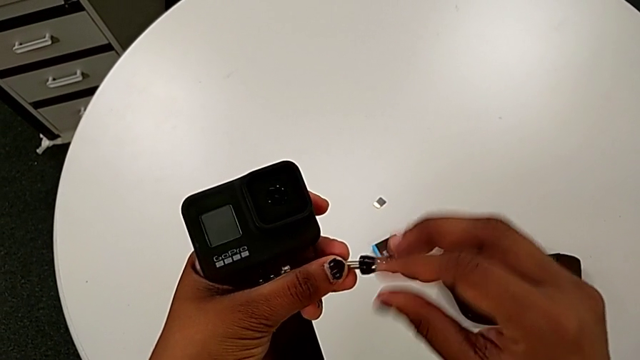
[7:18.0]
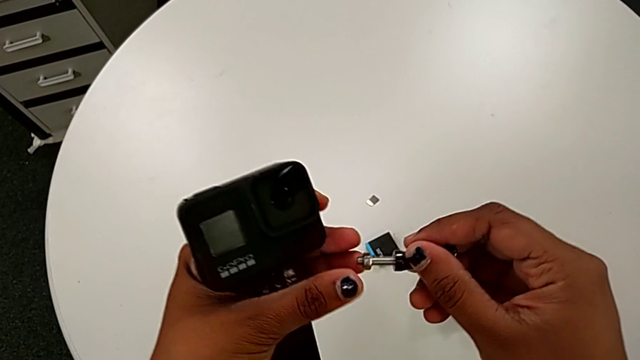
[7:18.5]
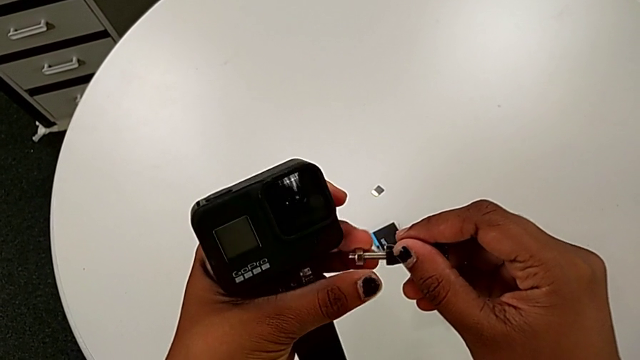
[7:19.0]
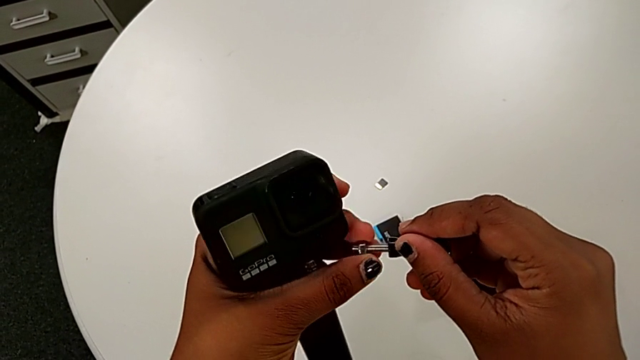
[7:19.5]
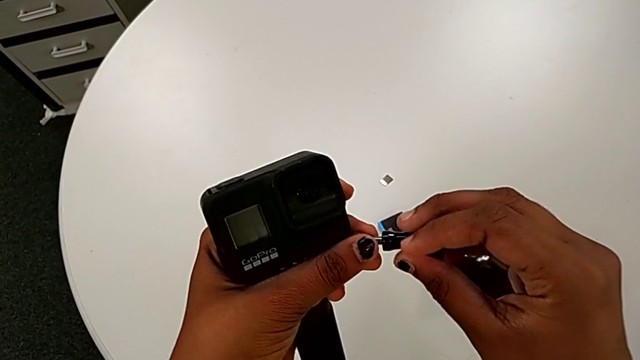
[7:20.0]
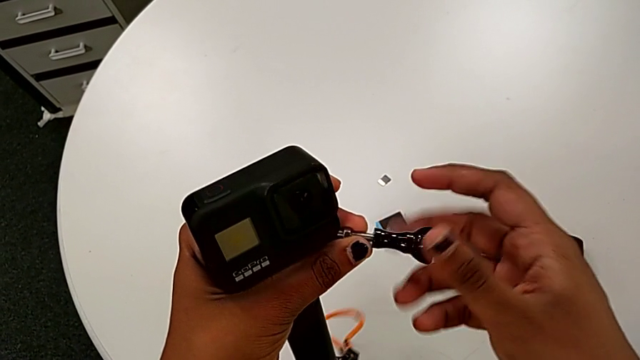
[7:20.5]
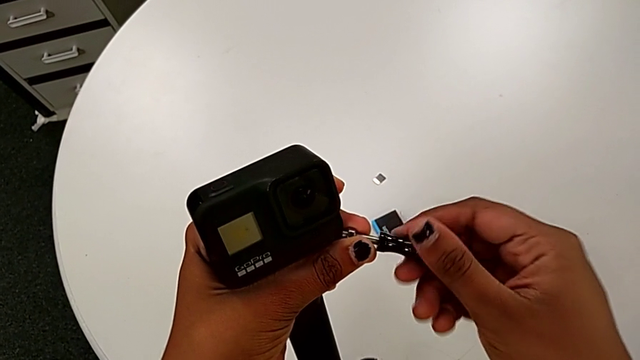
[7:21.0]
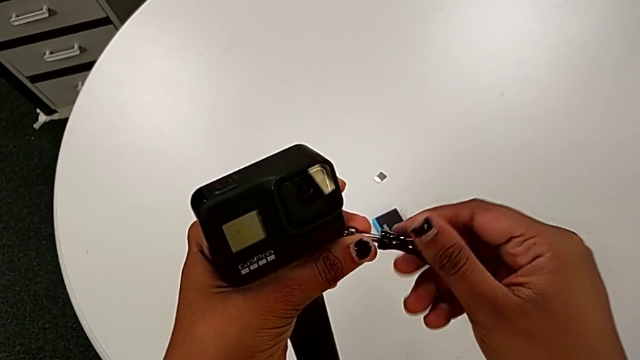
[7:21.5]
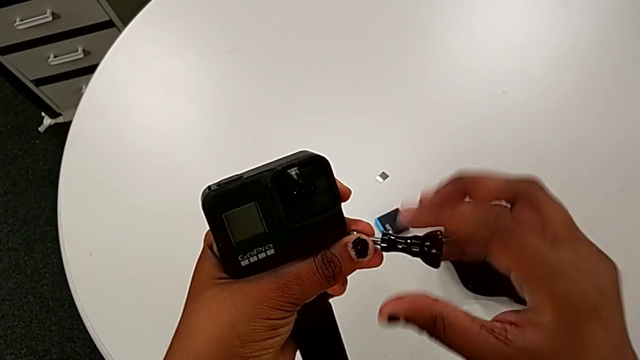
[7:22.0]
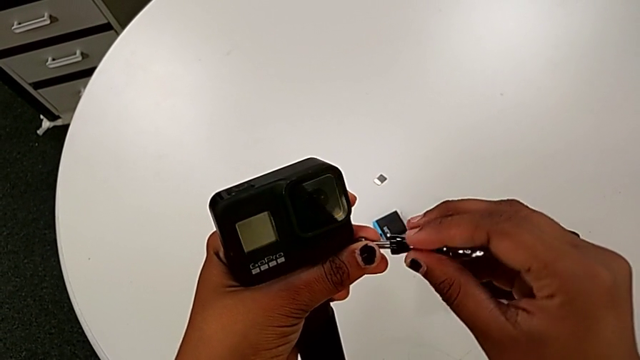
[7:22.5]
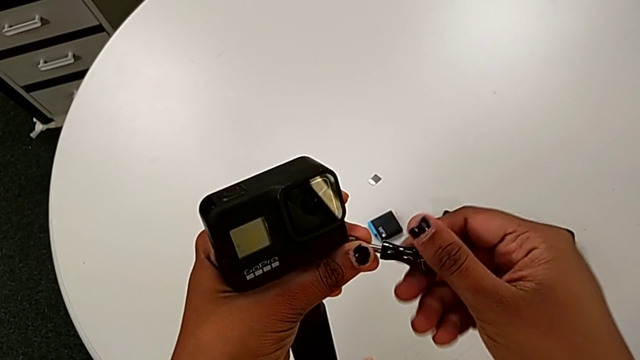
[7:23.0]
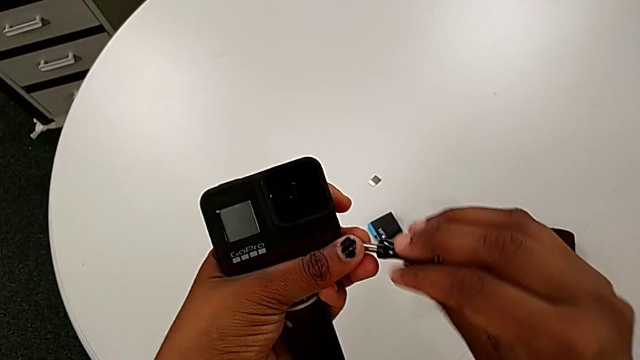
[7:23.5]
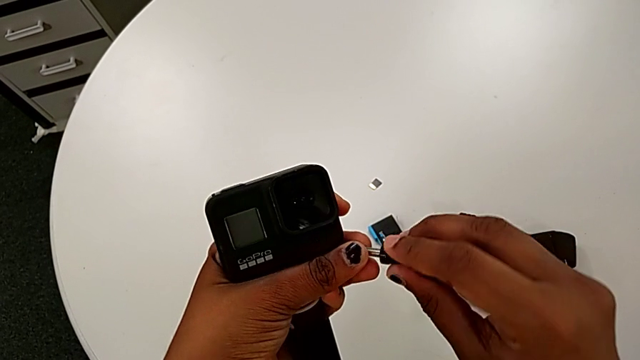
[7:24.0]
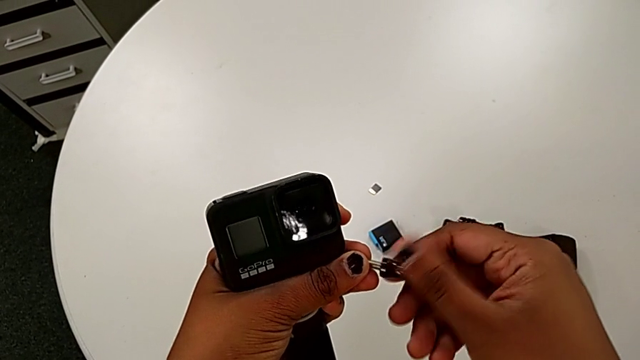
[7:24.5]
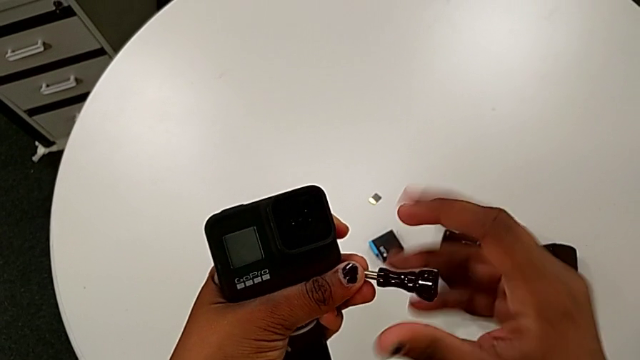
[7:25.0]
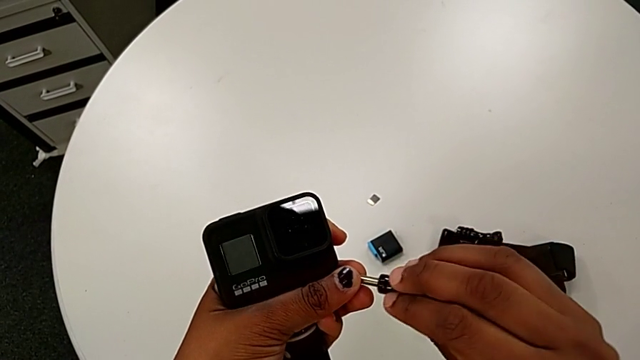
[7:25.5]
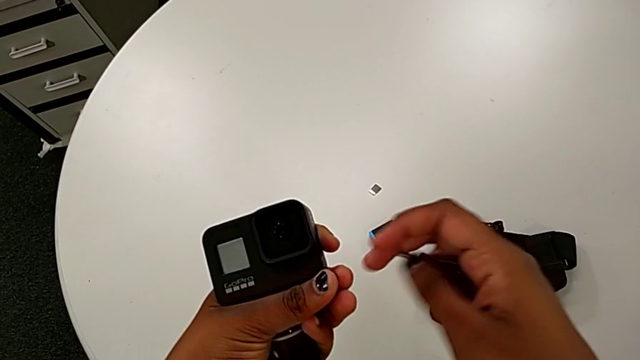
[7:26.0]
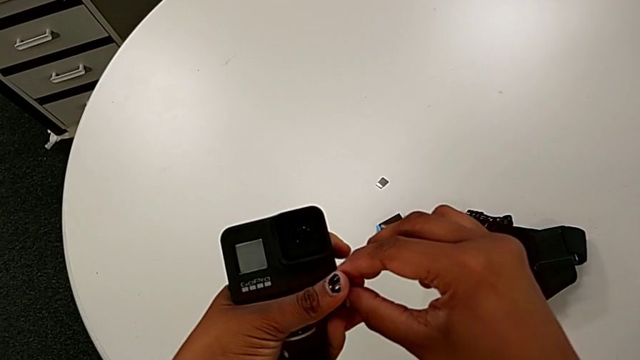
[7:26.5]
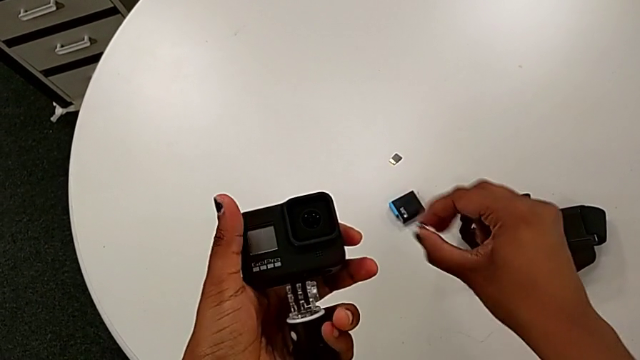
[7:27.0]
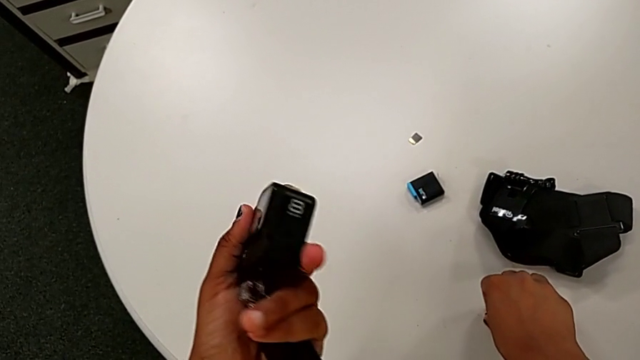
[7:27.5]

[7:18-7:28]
The camera wearer is mounting the black handheld grip onto the GoPro. They keep screwing the screw and drop the hex nut.

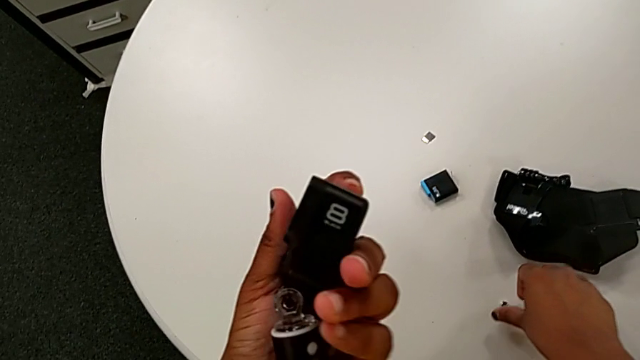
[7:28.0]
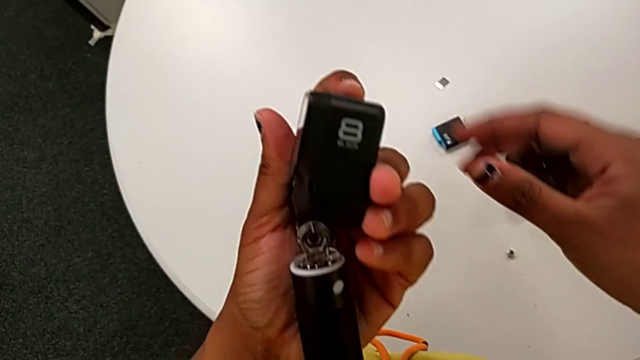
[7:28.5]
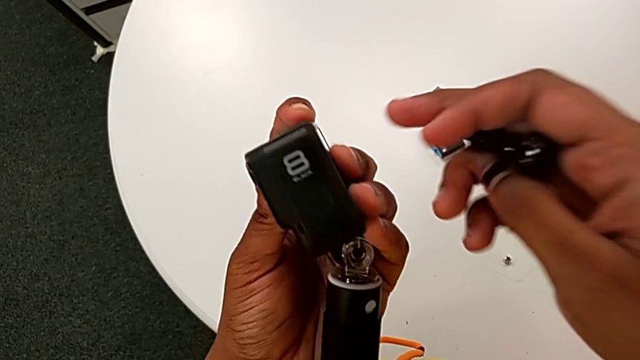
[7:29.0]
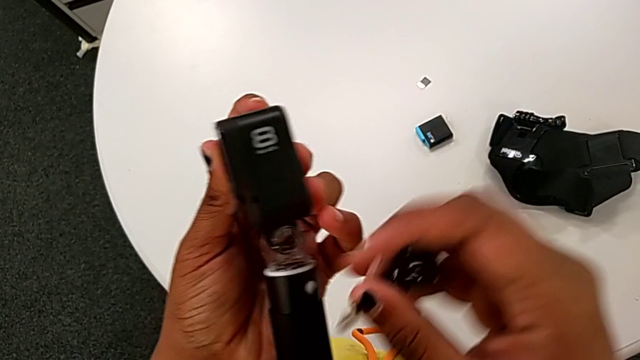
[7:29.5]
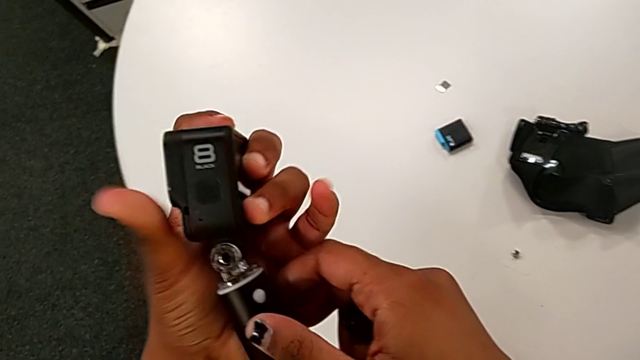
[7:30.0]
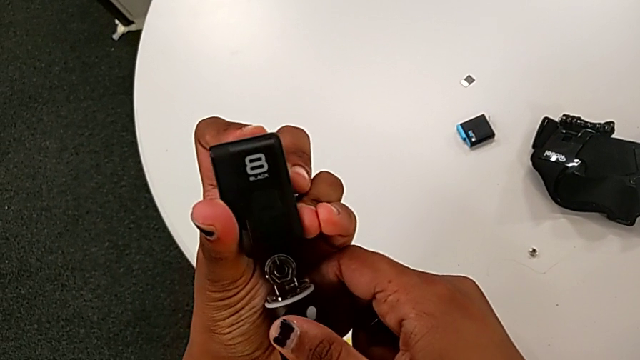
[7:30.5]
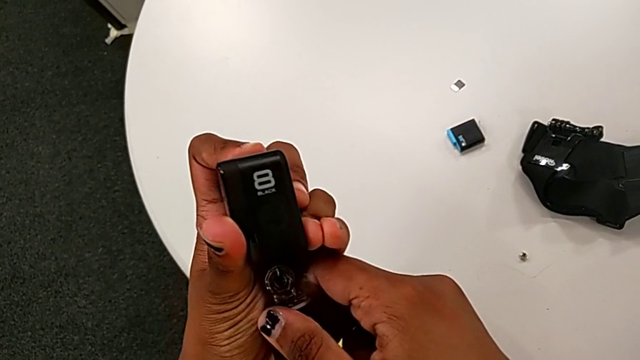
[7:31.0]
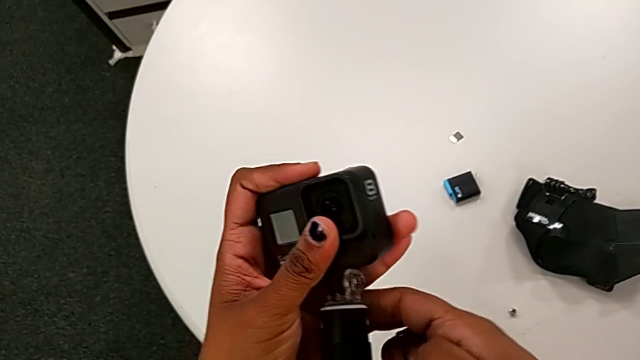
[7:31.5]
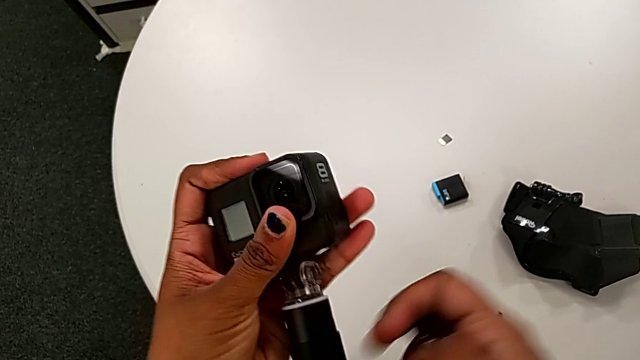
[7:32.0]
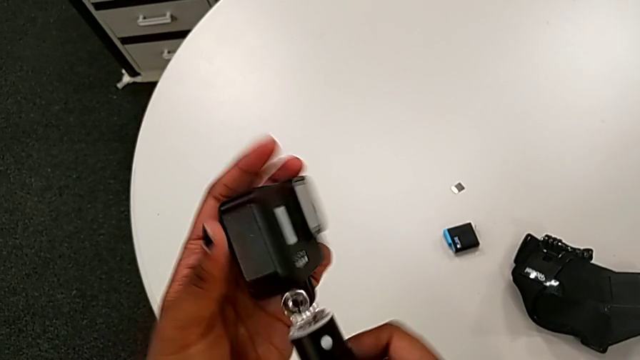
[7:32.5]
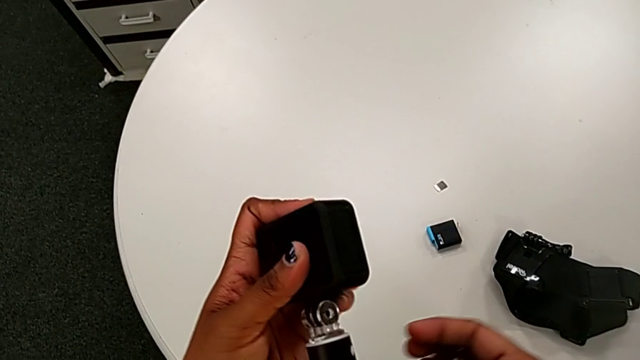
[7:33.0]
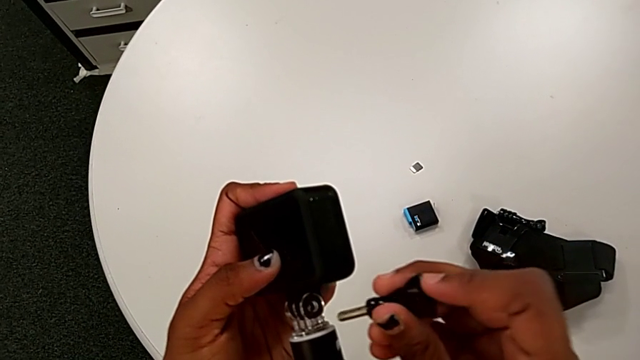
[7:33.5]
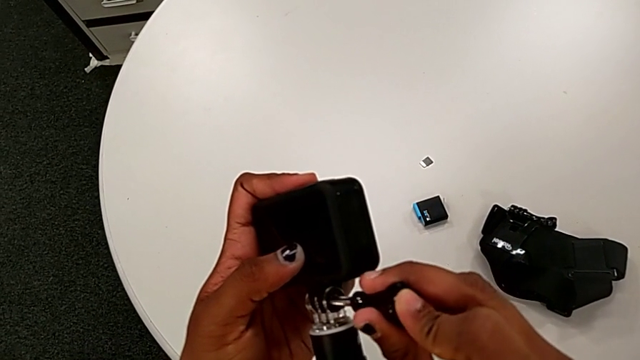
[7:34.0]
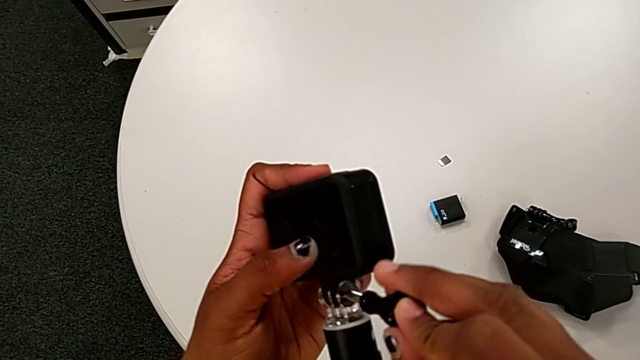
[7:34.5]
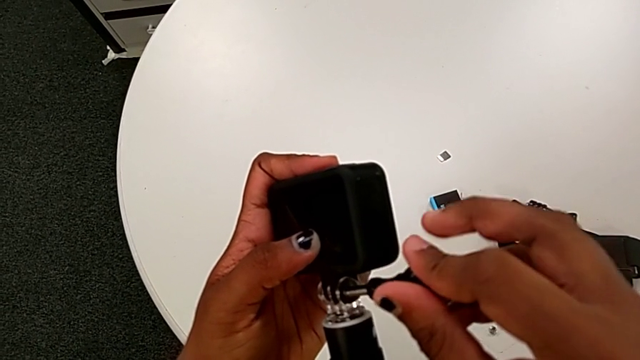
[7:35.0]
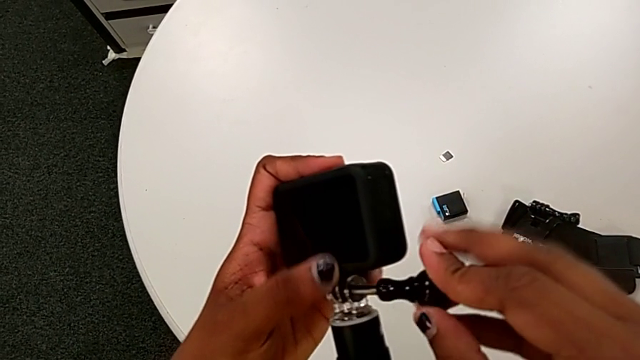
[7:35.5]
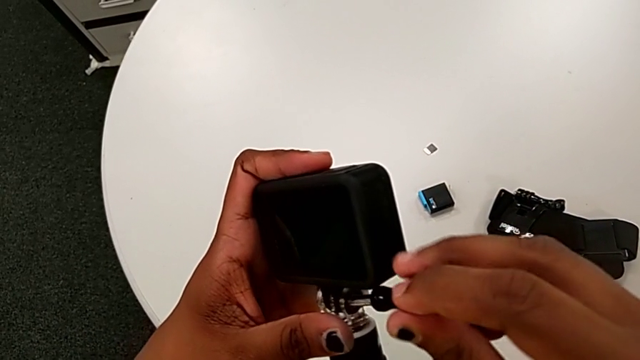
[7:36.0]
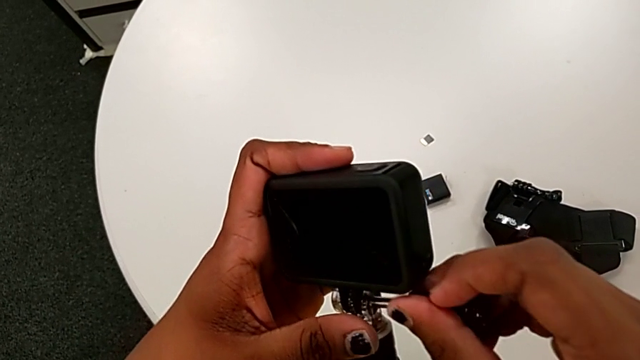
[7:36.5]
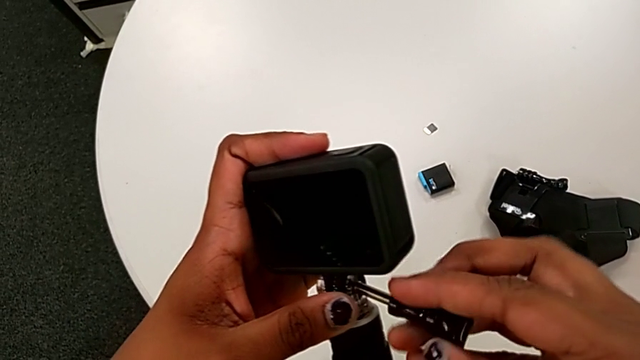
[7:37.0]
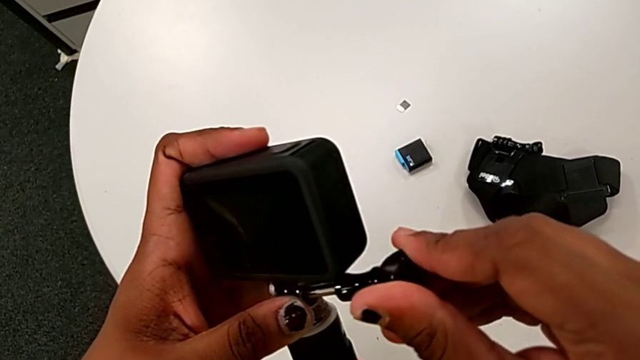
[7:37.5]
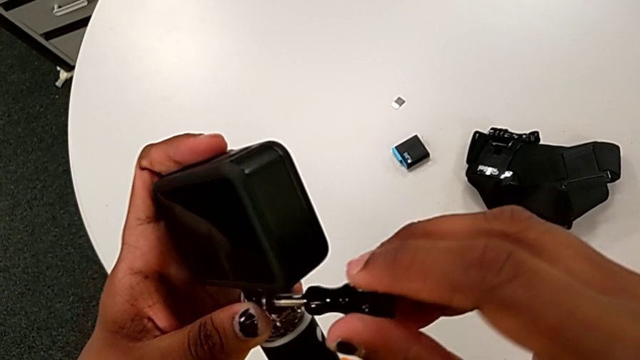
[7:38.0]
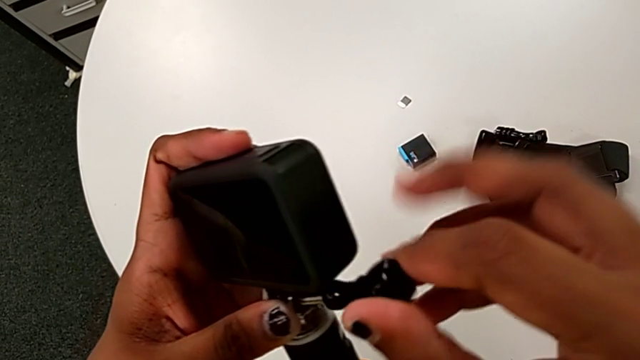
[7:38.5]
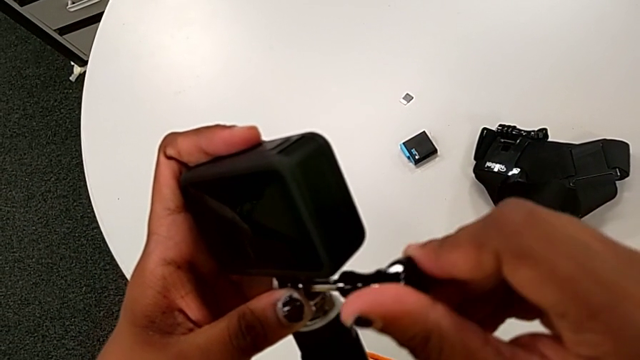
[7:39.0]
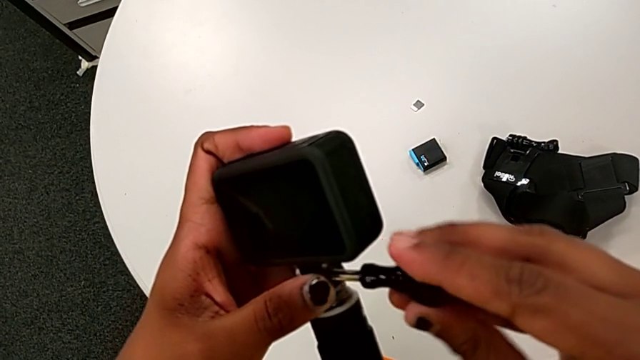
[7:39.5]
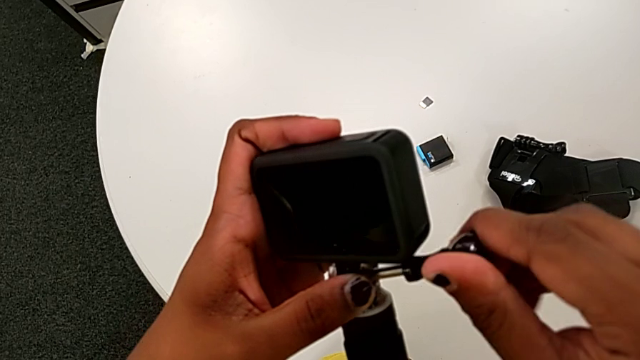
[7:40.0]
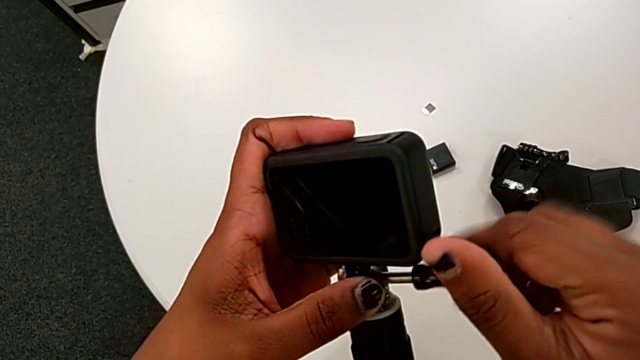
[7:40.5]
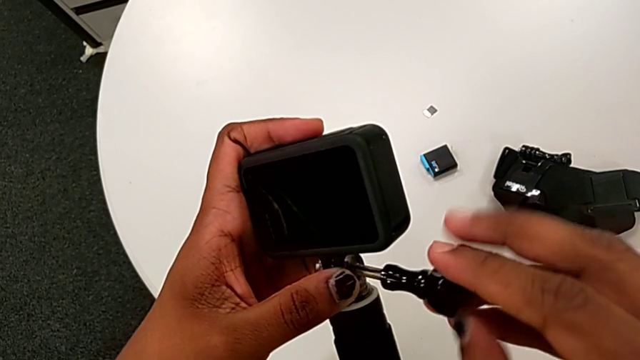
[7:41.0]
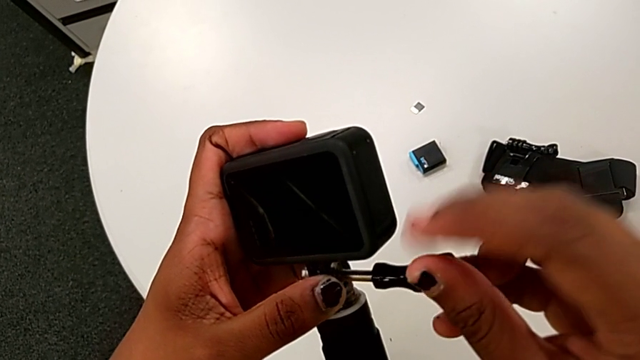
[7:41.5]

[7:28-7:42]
The camera wearer is mounting the black handheld grip onto the GoPro. They align the GoPro and begin to screw the handheld grip.
